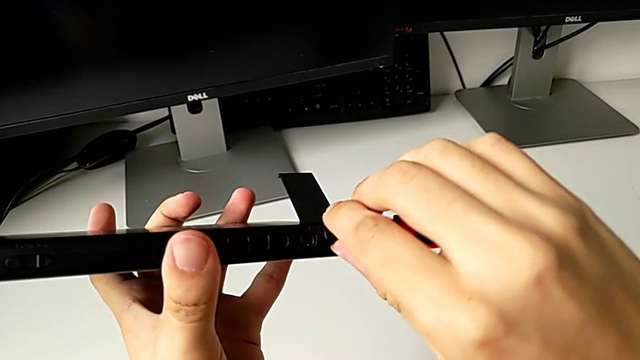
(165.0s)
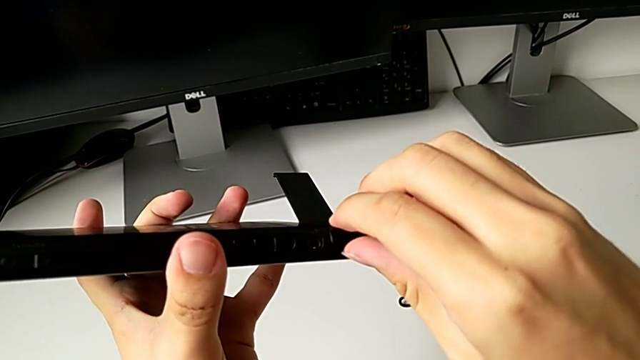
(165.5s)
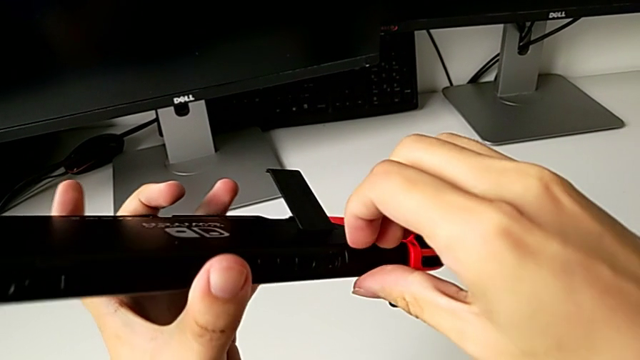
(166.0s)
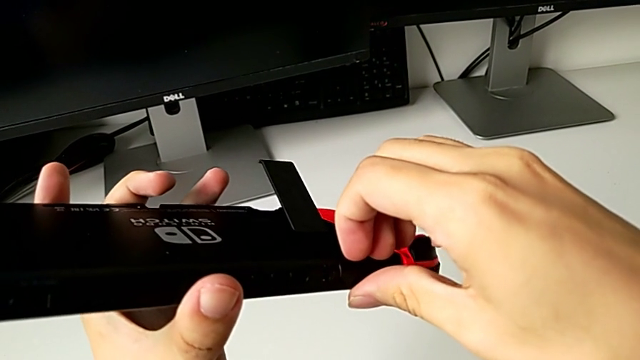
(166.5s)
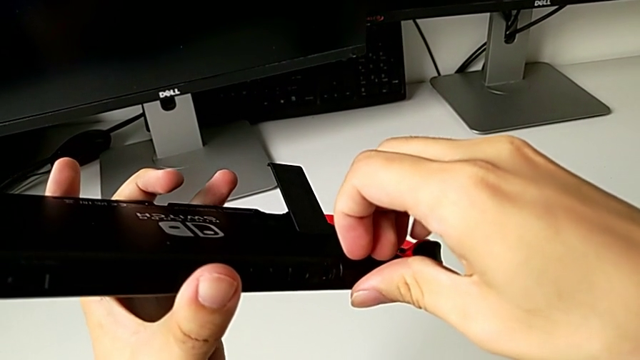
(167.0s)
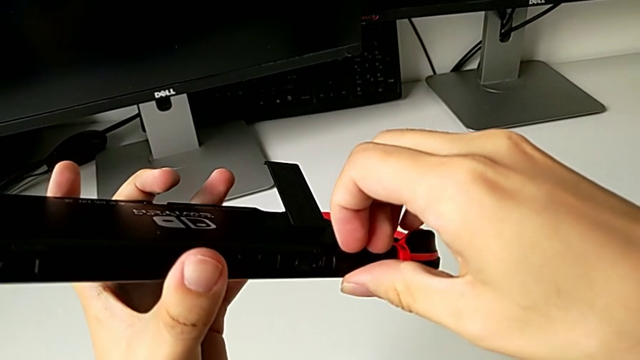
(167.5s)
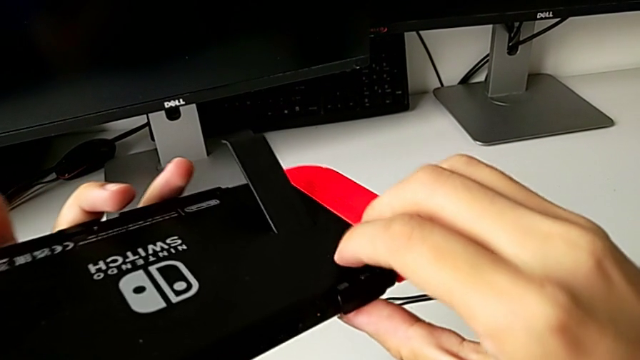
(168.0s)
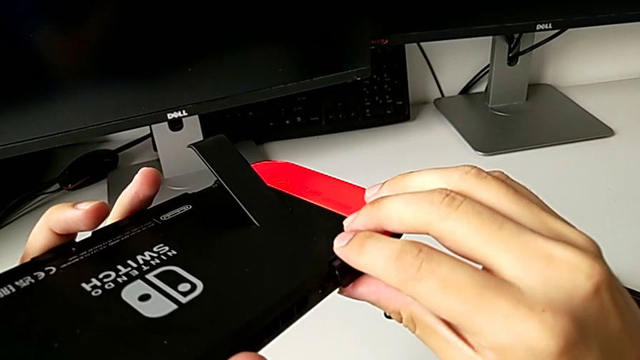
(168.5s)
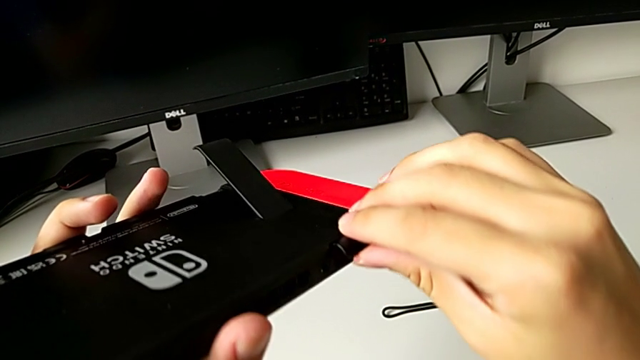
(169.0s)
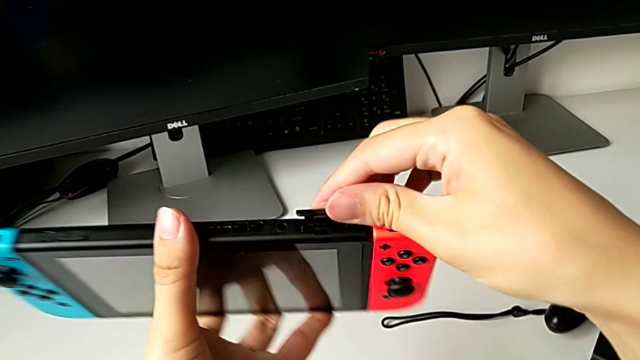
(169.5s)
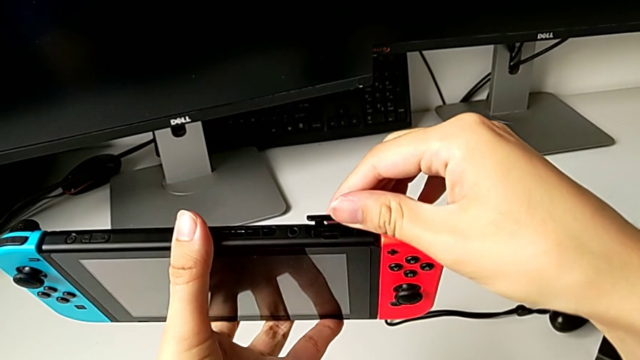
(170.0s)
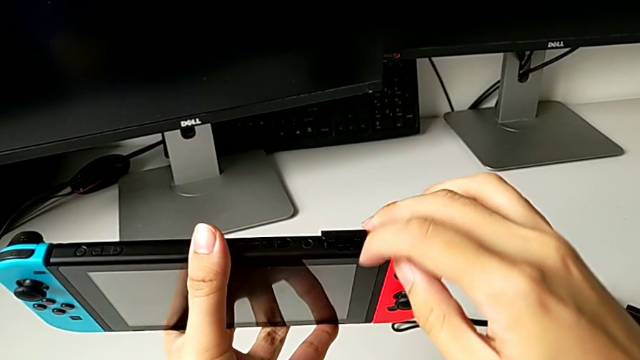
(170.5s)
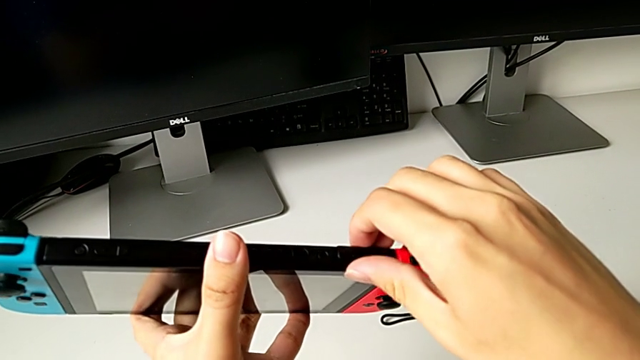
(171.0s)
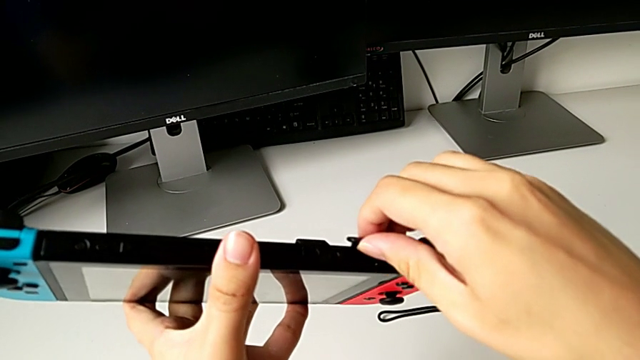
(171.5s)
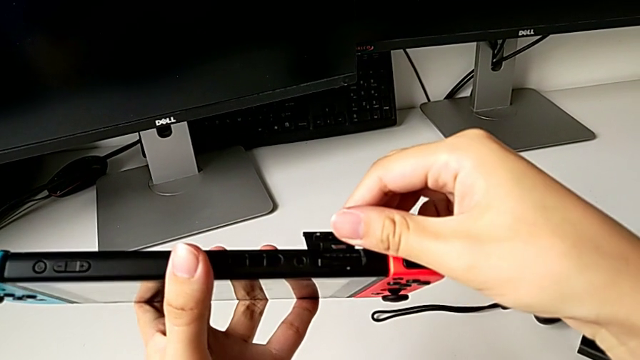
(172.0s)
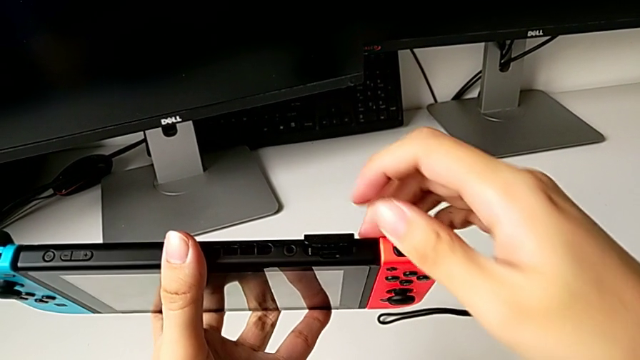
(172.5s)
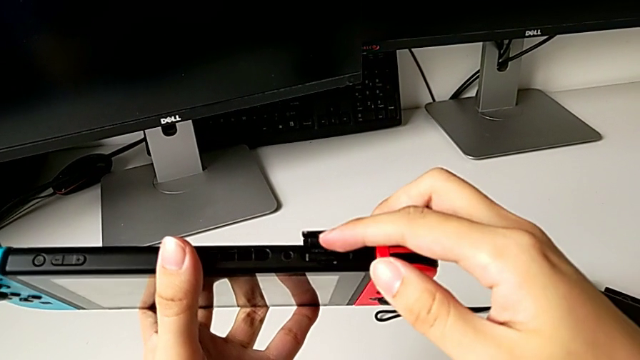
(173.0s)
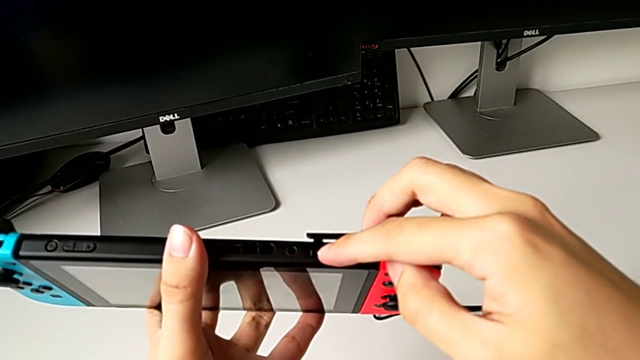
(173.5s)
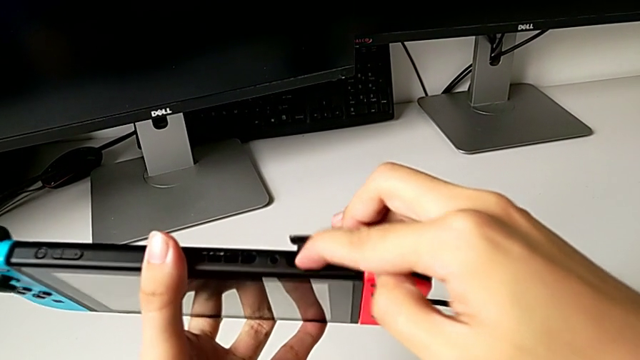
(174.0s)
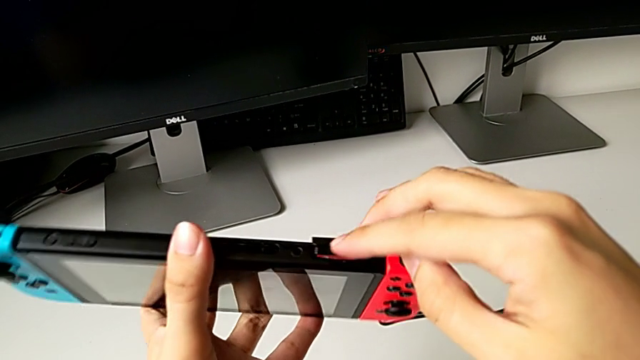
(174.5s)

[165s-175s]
The camera wearer is changing the game card on the Nintendo Switch. They open the game slot and push the game card.

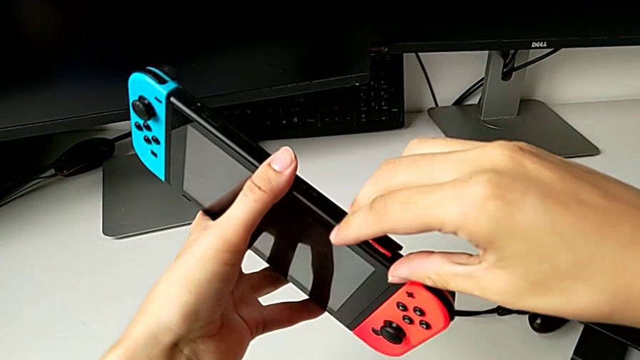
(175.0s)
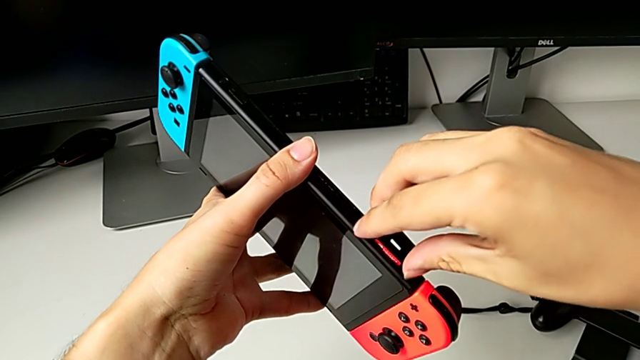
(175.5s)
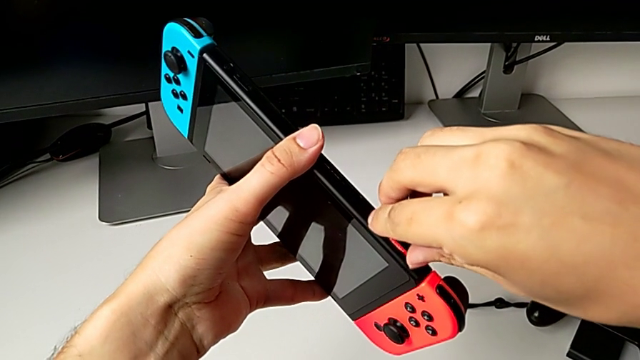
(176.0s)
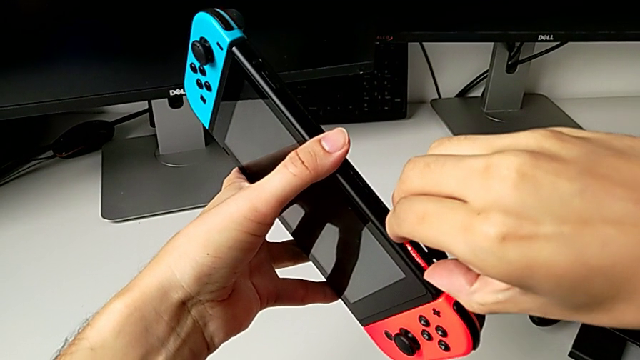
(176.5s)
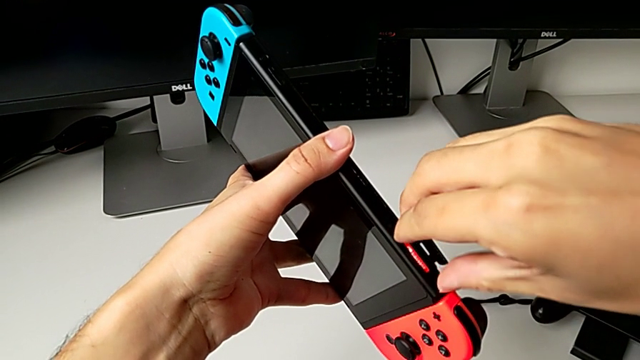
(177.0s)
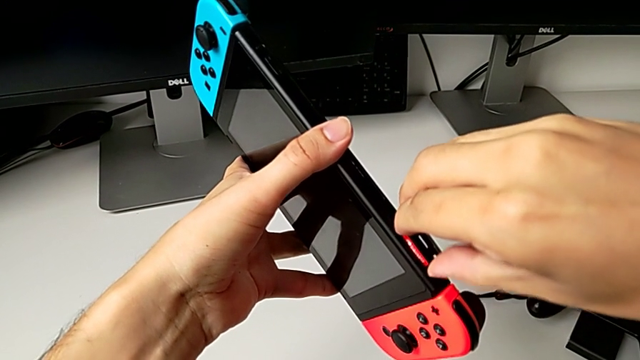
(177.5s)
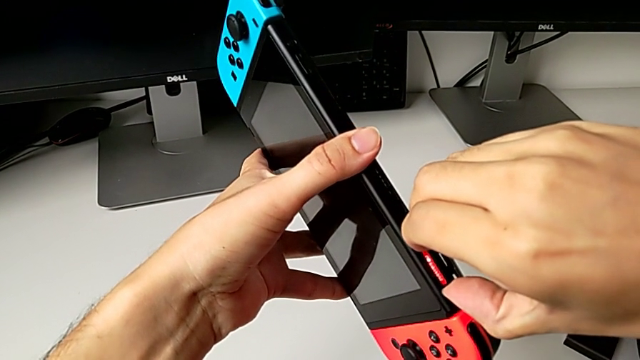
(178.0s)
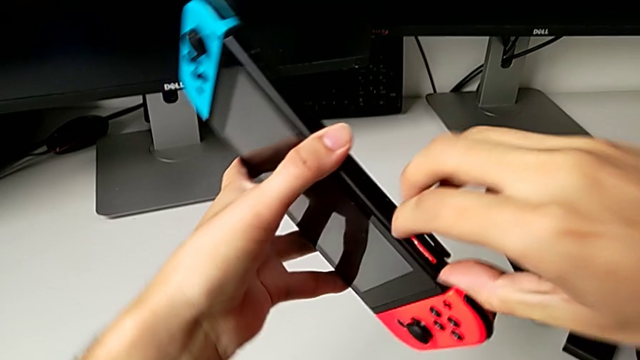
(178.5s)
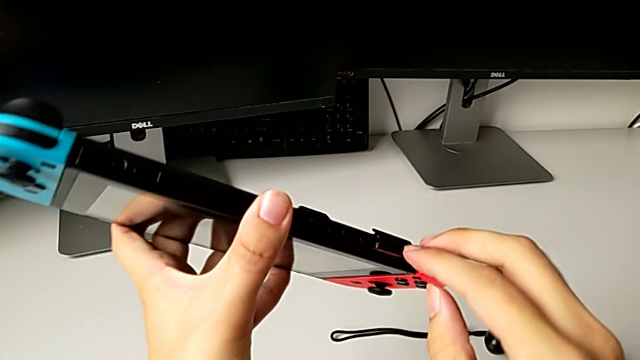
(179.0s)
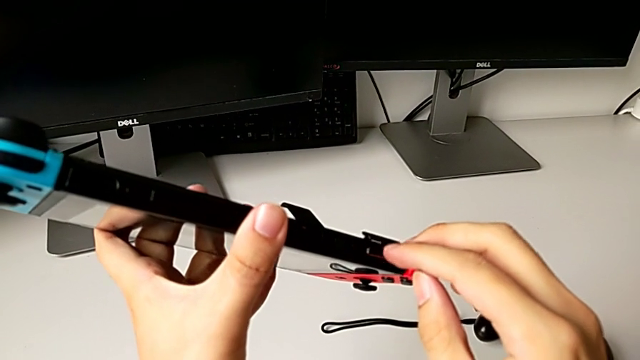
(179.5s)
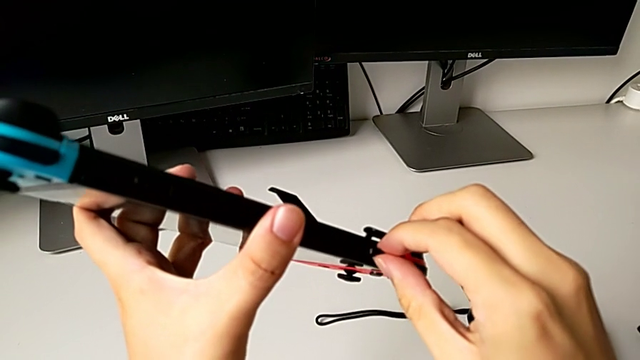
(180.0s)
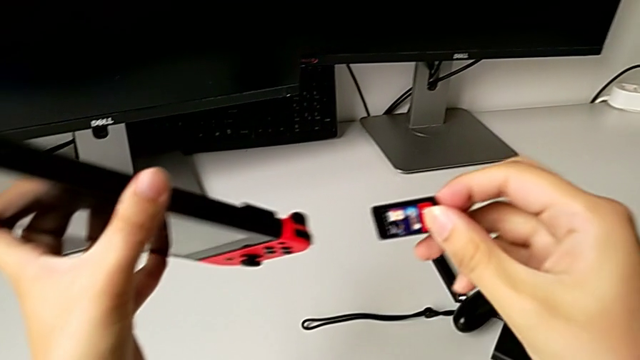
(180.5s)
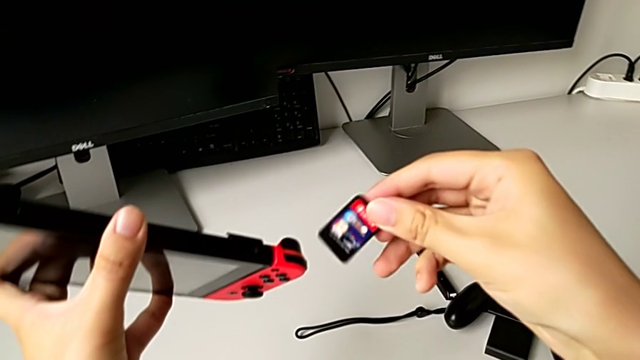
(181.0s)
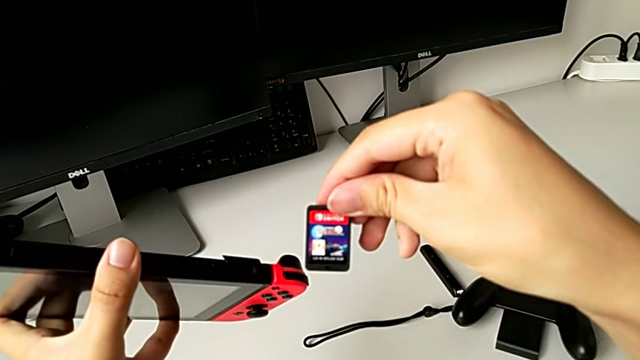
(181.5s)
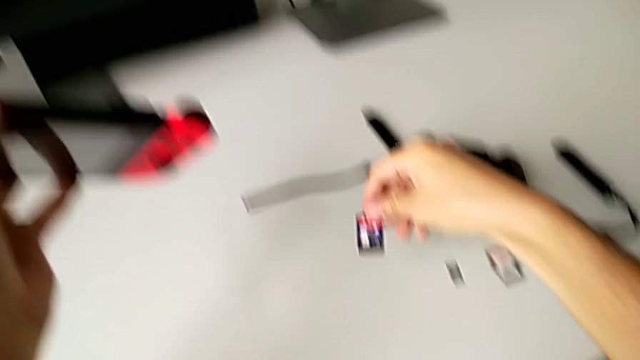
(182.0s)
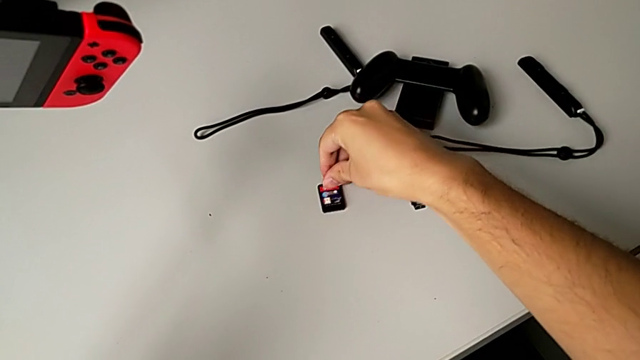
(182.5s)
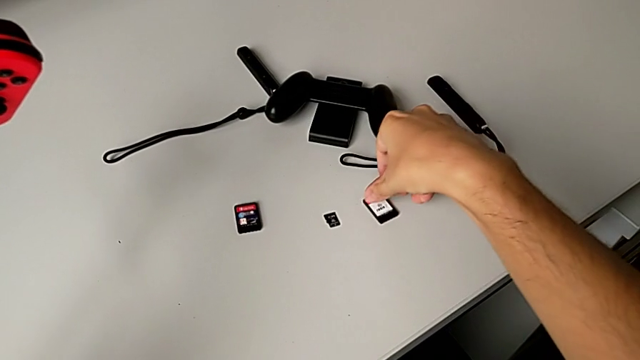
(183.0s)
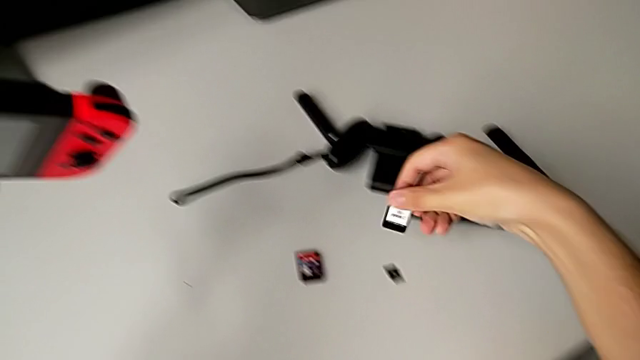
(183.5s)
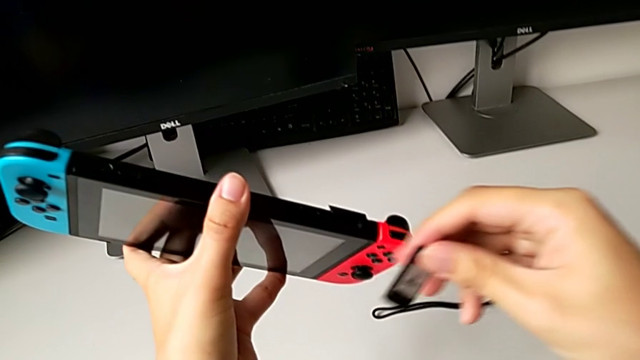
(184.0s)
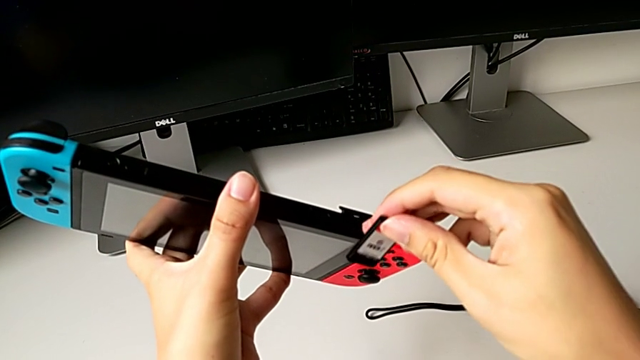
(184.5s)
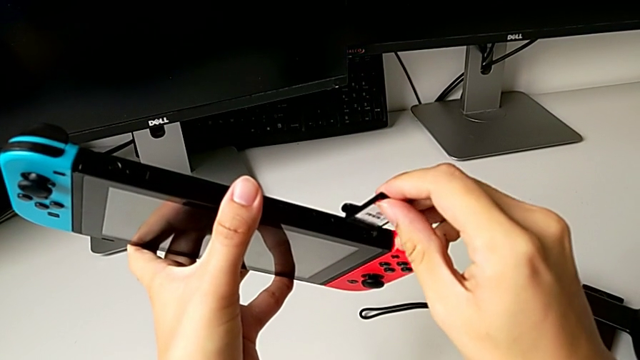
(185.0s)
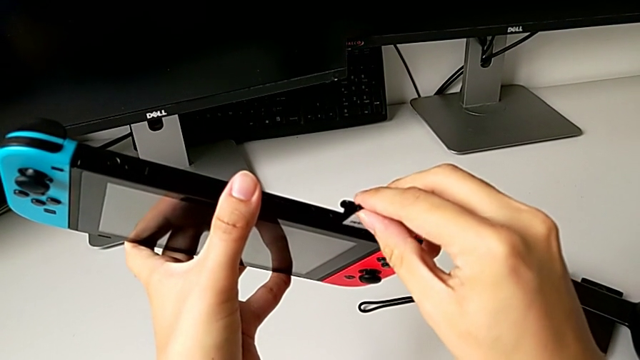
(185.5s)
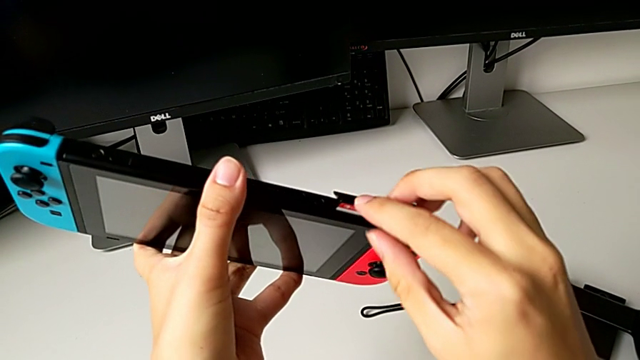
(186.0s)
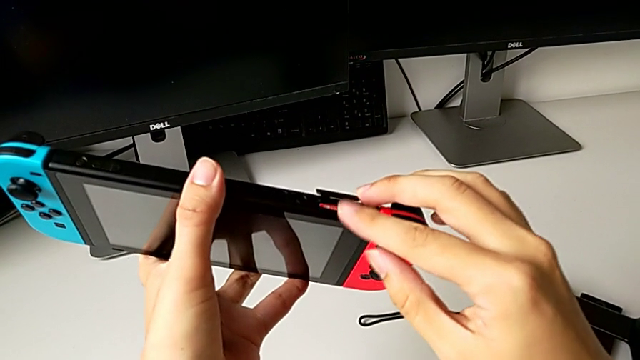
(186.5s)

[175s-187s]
The camera wearer is changing the game card on the Nintendo Switch. They withdraw the game card, place the old game card, grab the new game card and insert the new game card.
